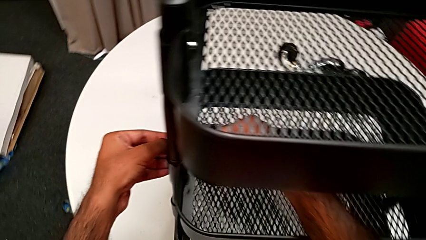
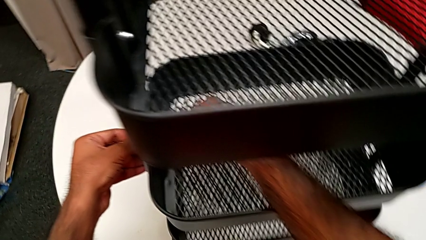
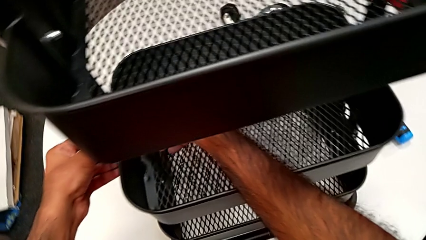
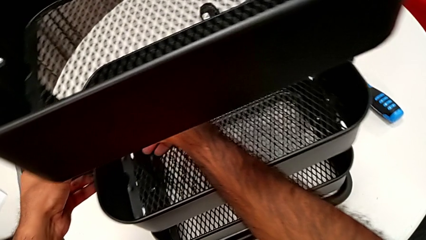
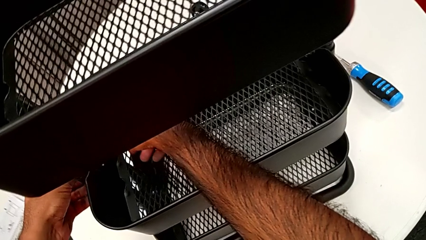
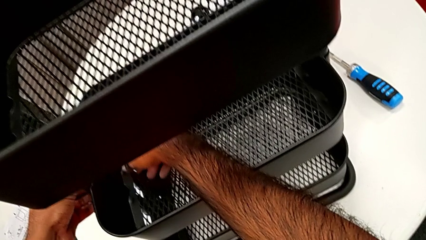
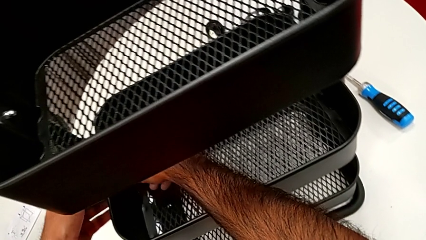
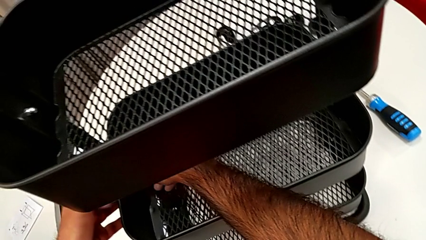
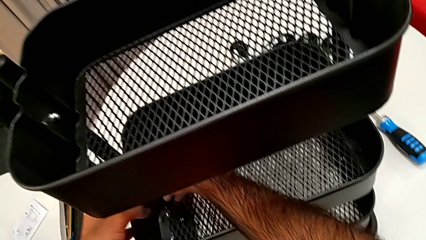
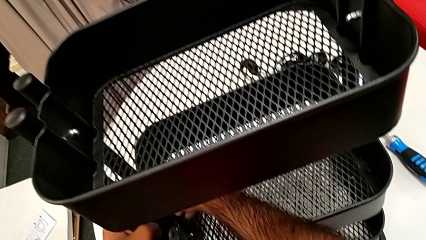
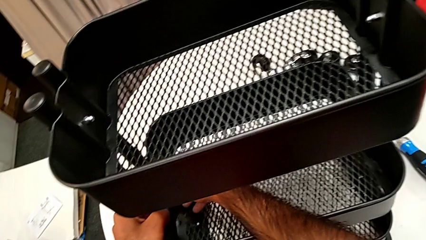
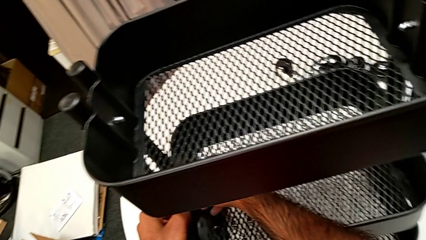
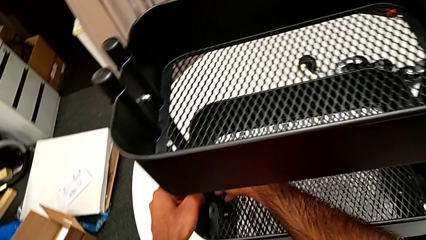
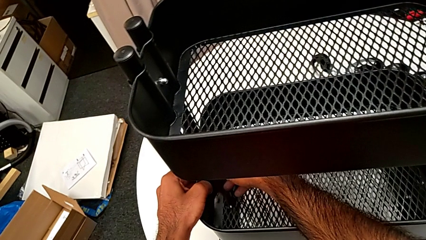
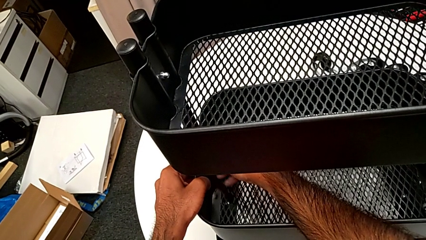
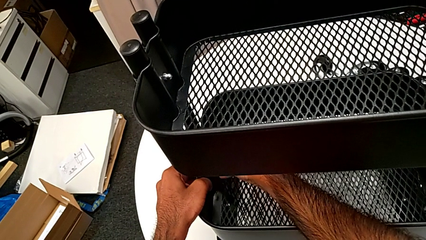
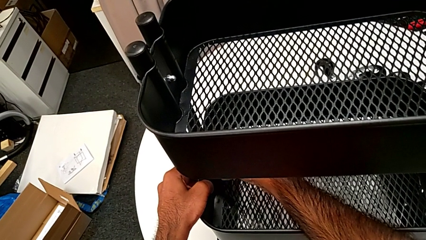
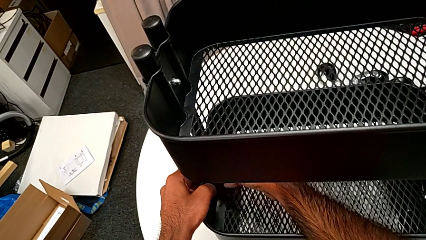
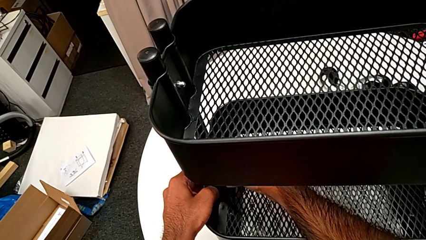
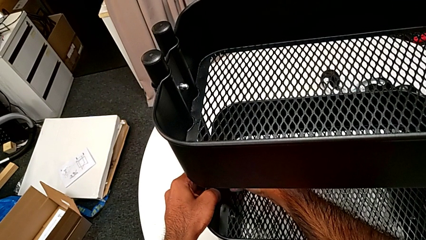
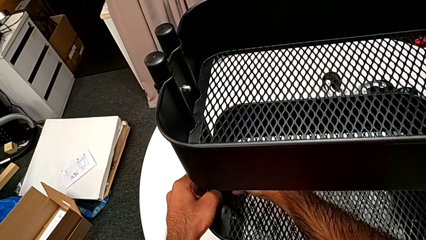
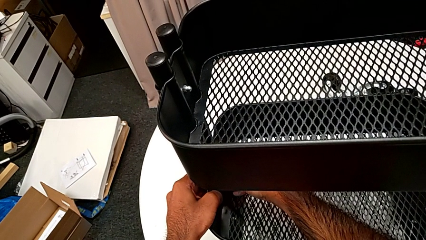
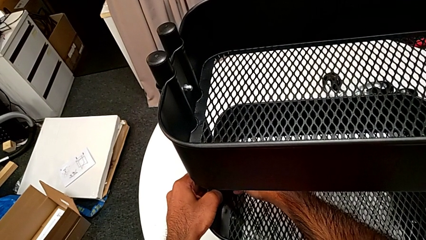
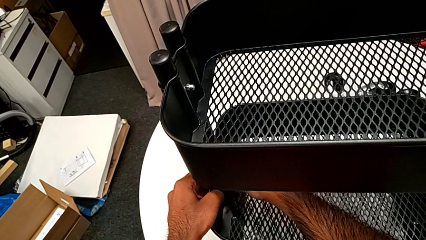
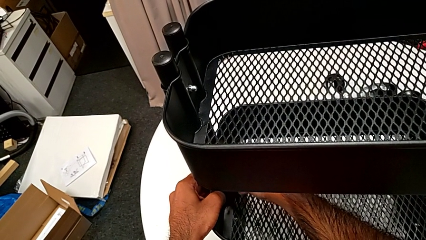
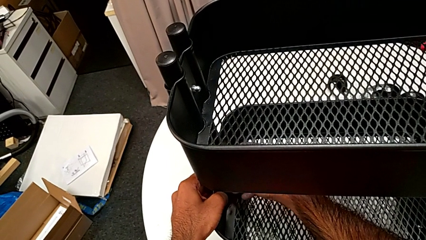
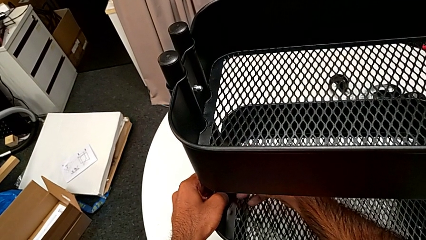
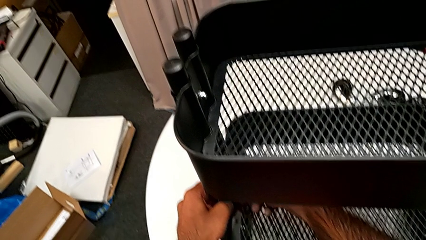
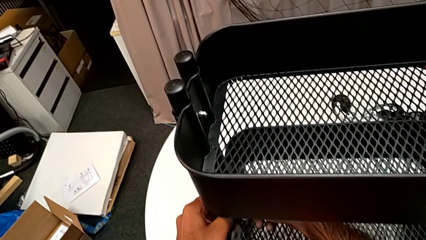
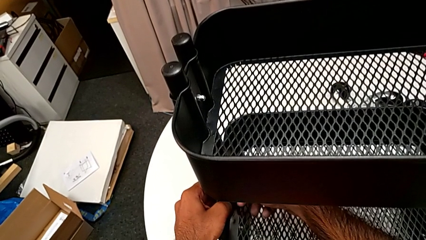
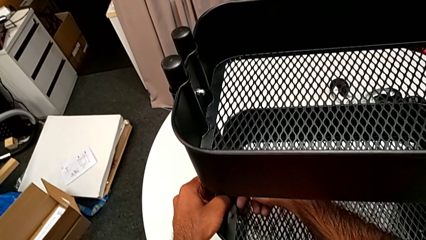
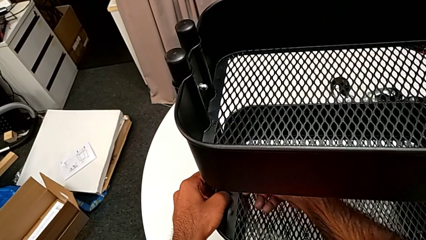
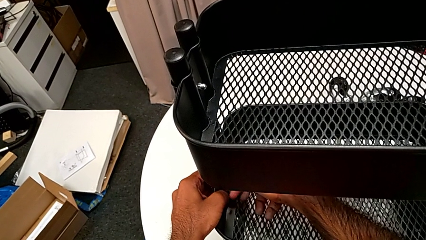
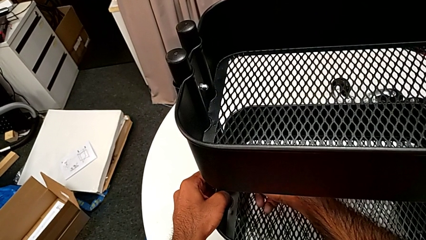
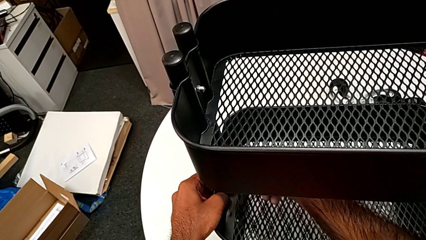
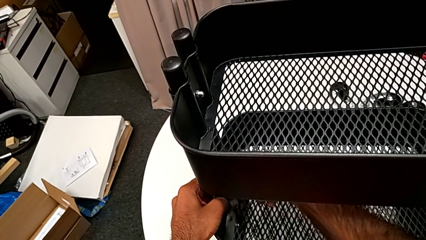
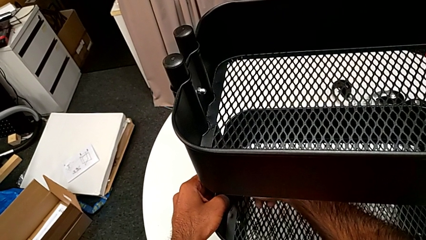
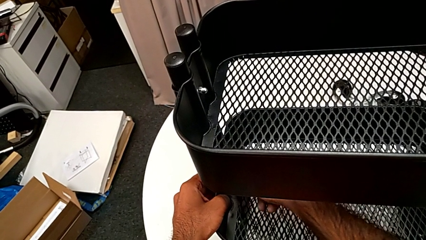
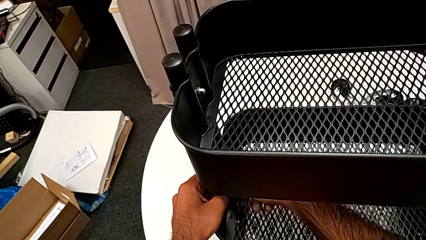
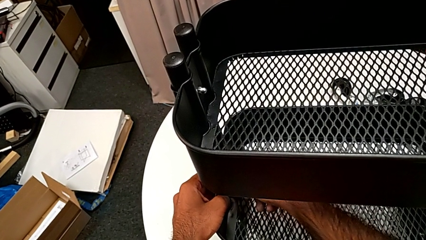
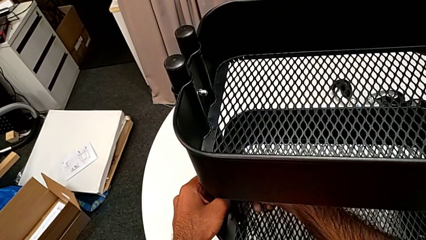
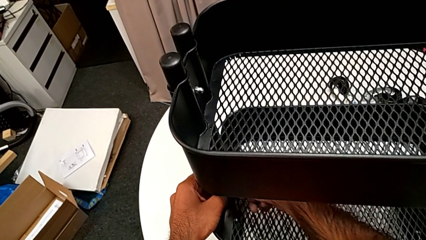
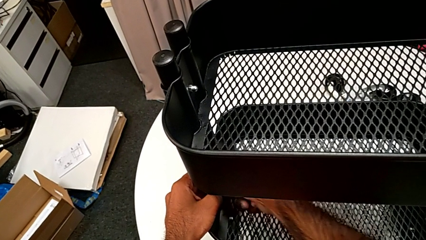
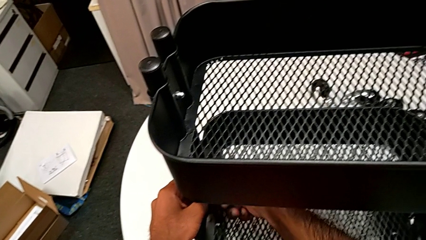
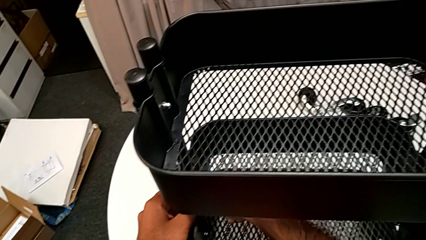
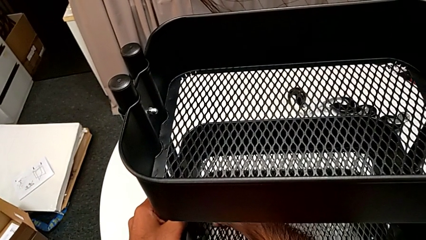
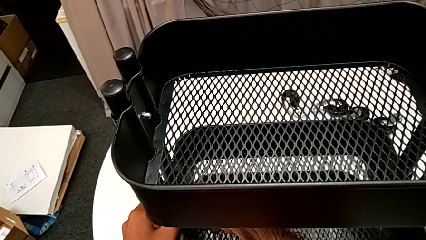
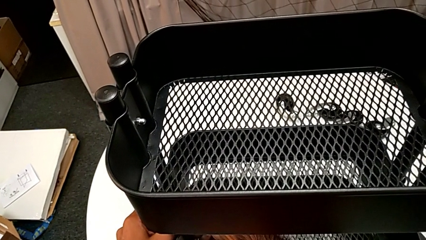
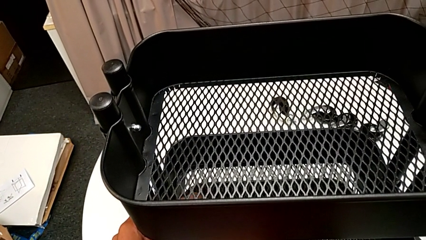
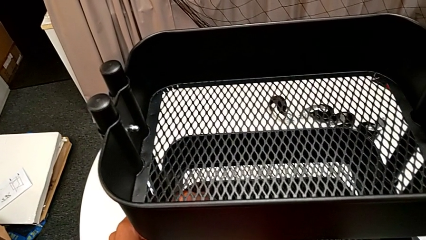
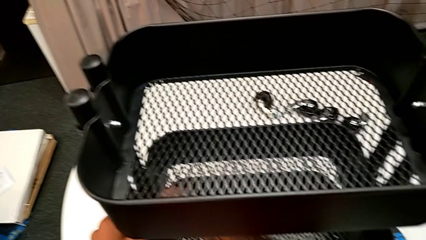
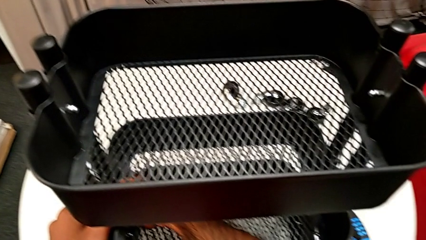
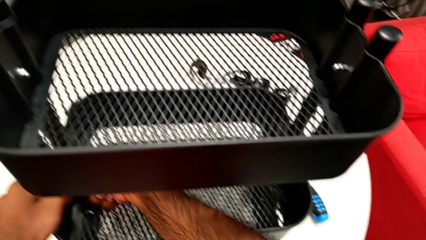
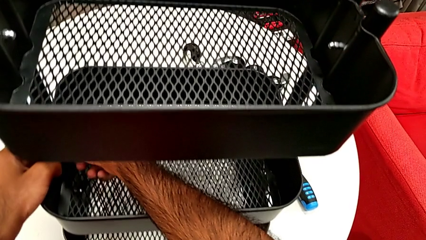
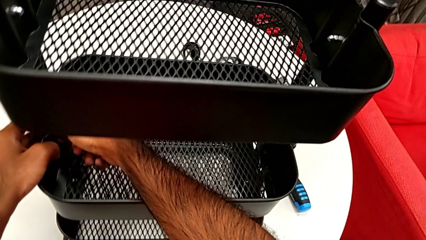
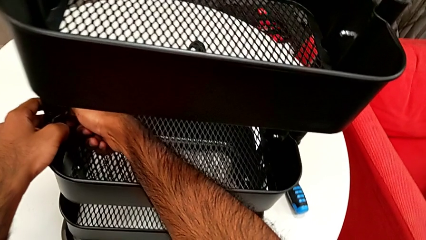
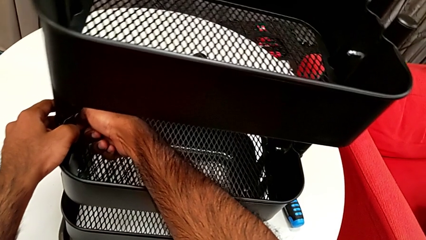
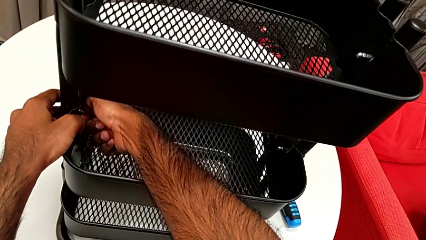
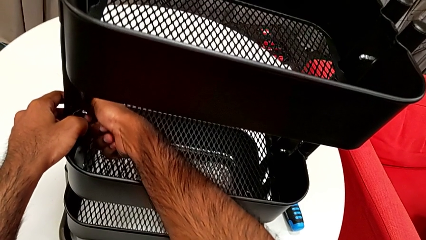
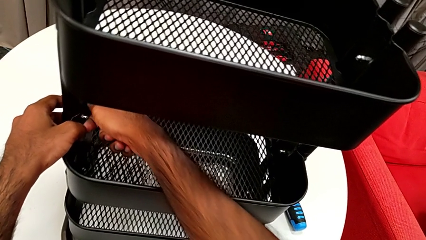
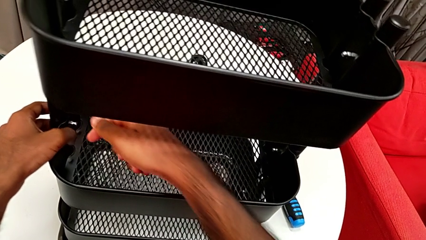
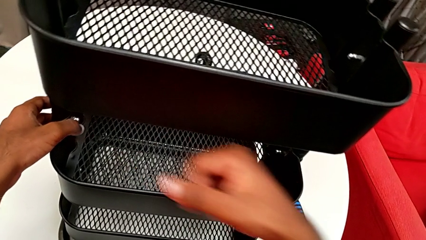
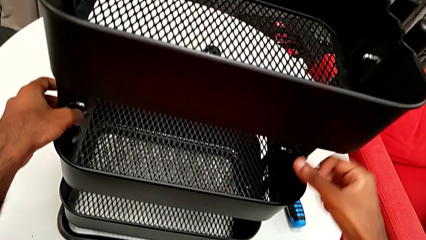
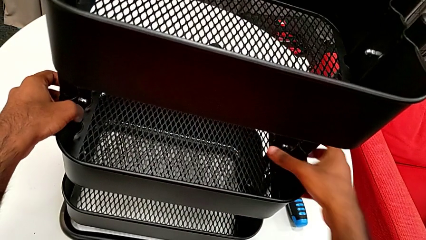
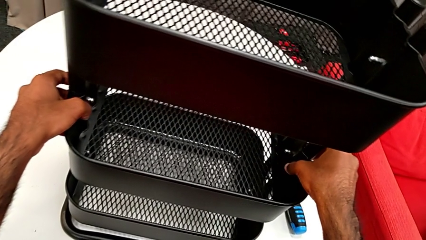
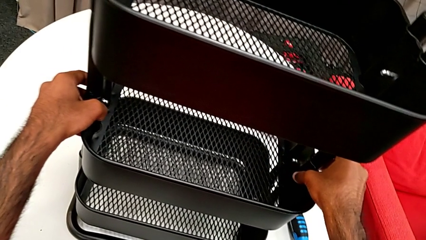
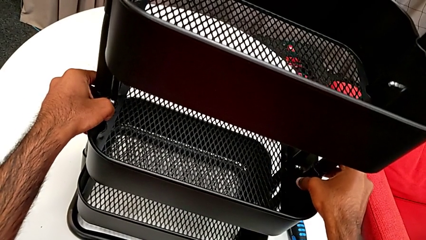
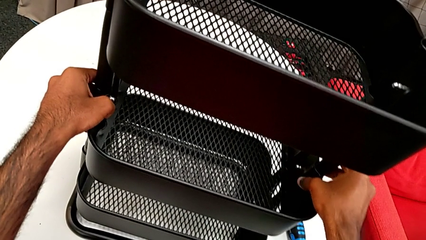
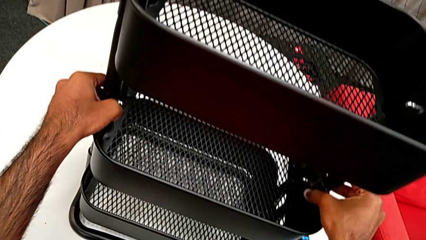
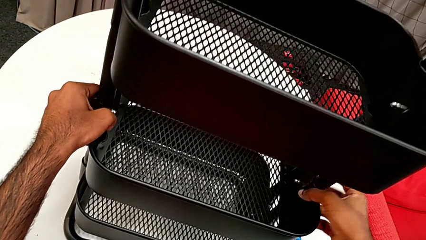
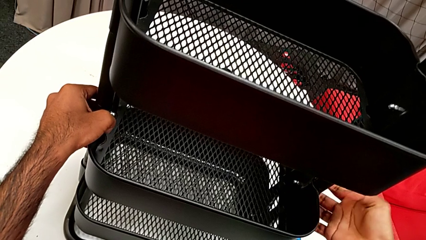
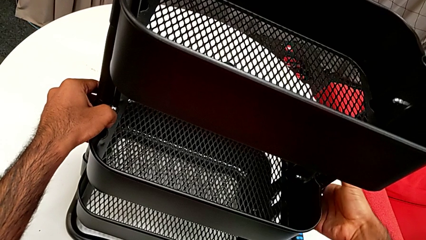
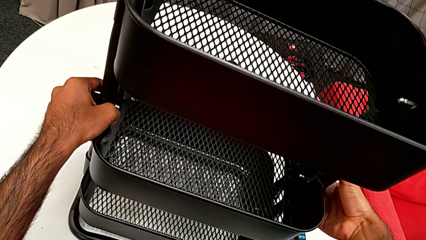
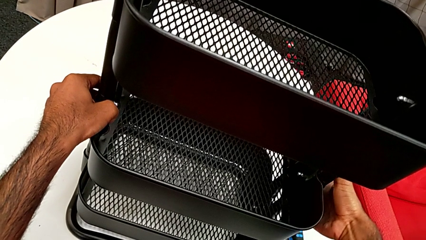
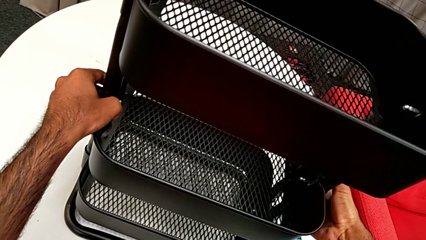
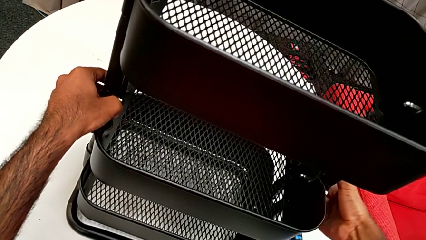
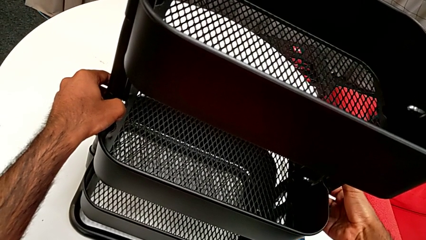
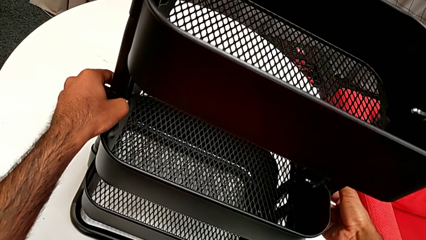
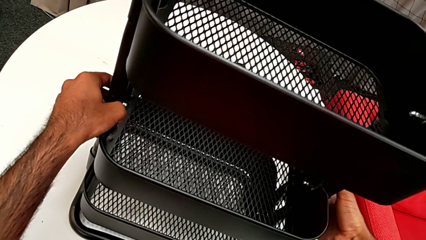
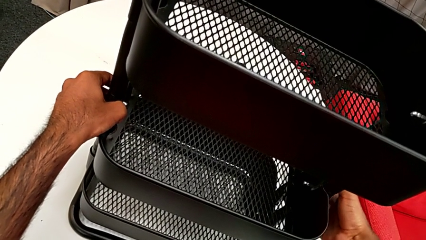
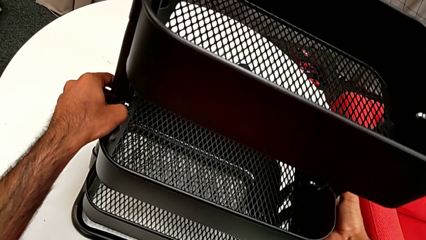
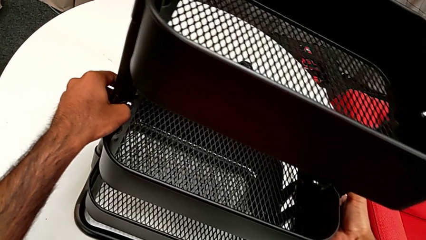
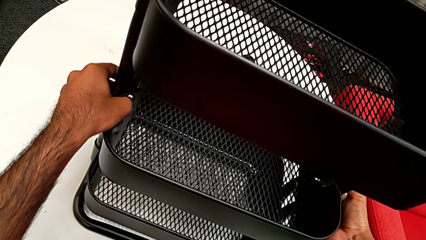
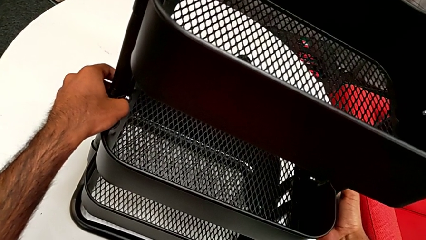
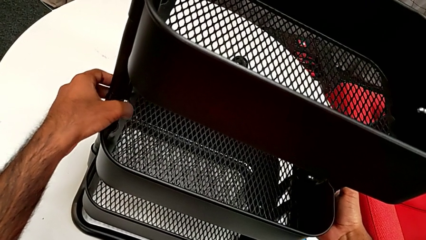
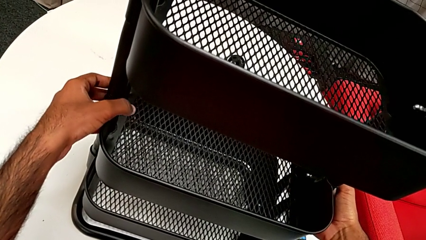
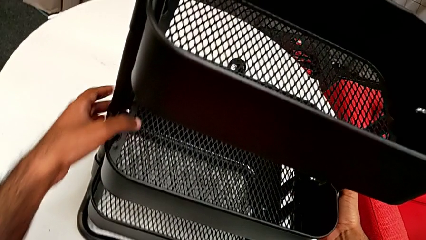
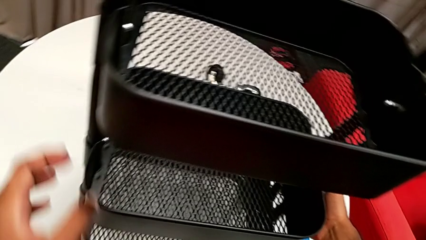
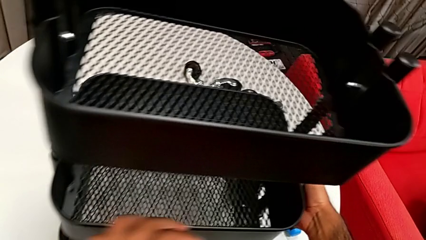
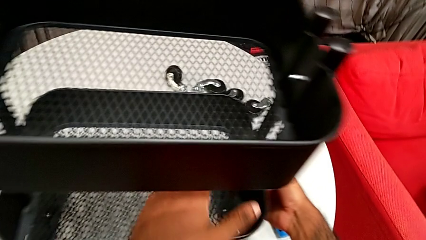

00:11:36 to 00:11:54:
The camera wearer is assembling the brackets to the middle tray. They insert the second hexagon cap nut, screw it and inspect the first bracket.
